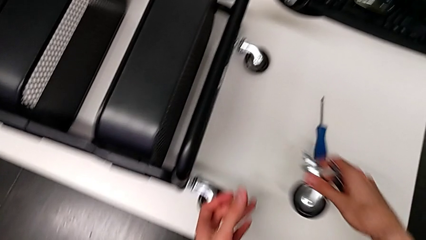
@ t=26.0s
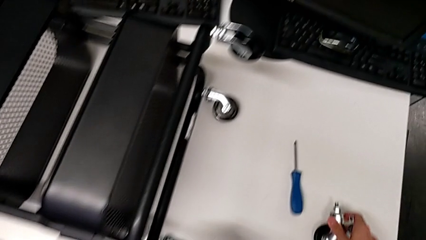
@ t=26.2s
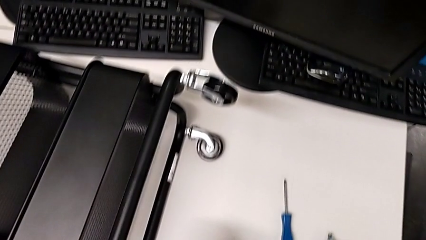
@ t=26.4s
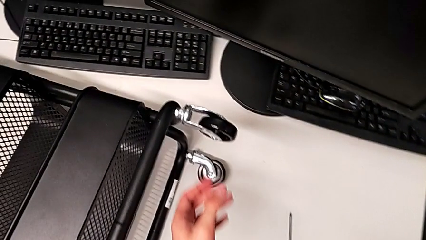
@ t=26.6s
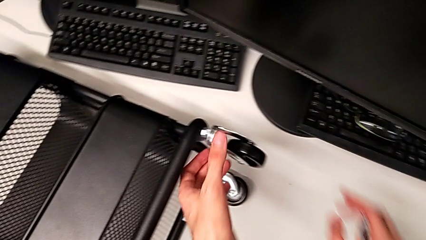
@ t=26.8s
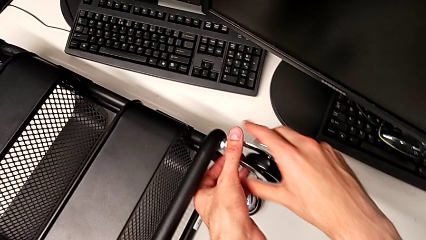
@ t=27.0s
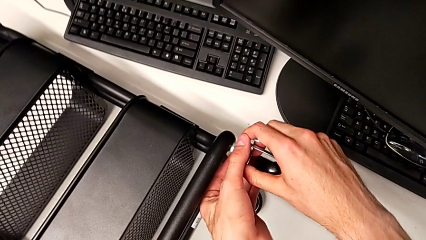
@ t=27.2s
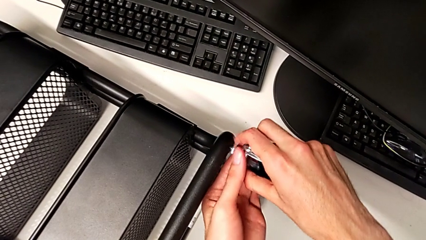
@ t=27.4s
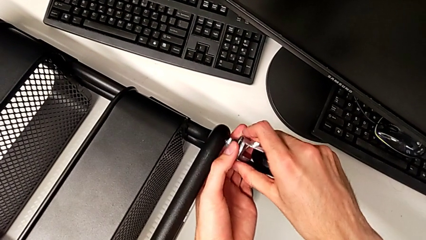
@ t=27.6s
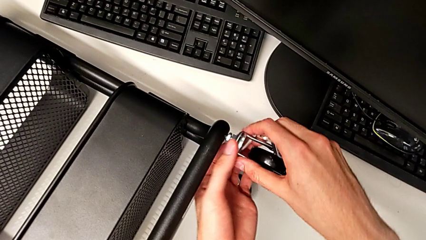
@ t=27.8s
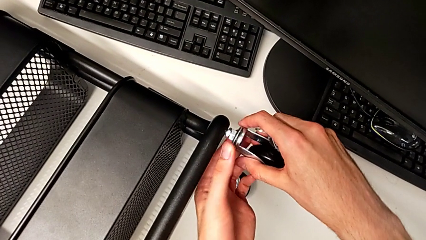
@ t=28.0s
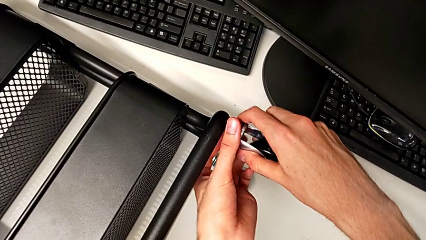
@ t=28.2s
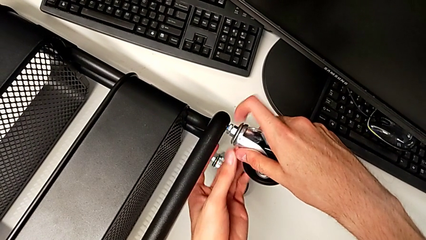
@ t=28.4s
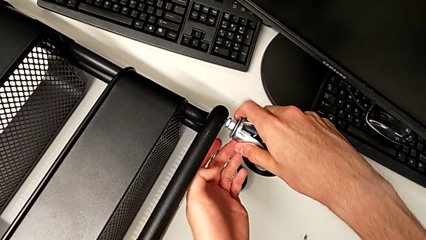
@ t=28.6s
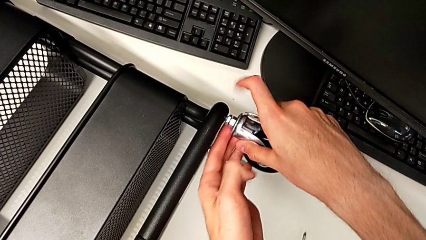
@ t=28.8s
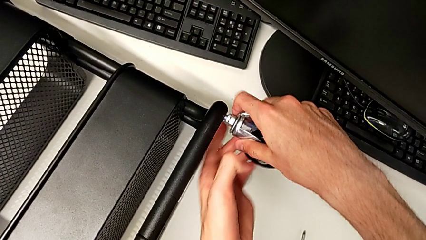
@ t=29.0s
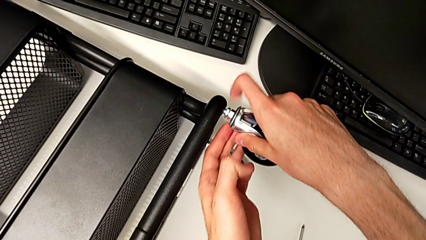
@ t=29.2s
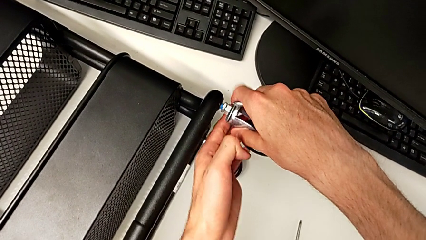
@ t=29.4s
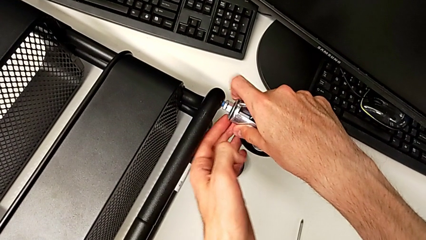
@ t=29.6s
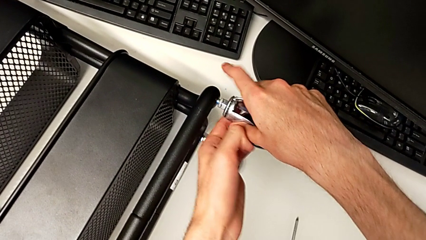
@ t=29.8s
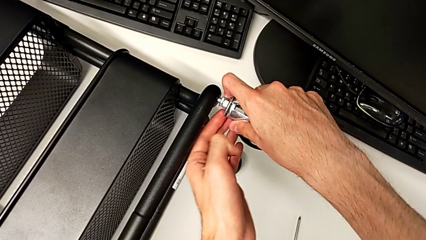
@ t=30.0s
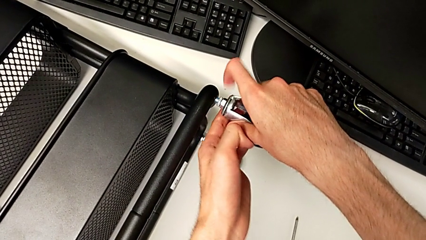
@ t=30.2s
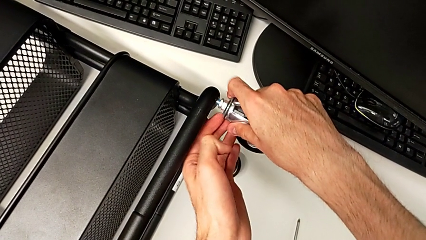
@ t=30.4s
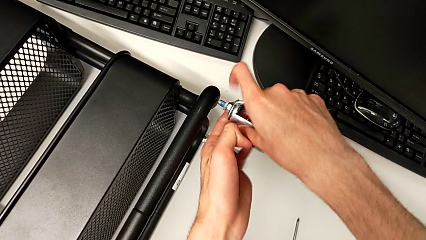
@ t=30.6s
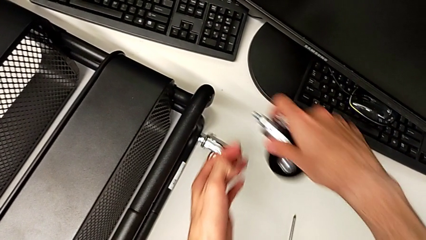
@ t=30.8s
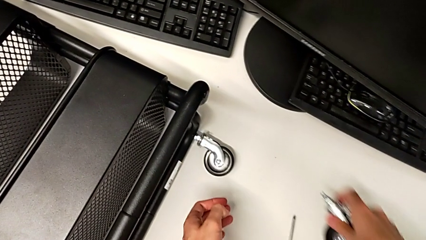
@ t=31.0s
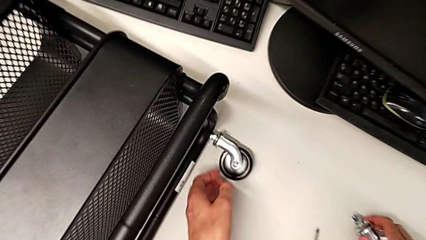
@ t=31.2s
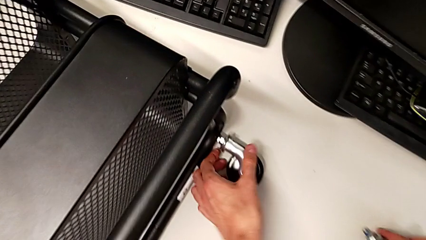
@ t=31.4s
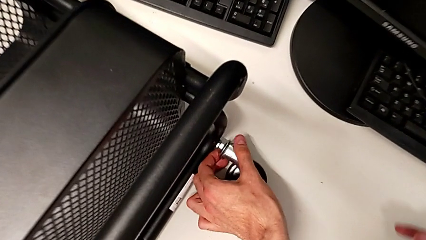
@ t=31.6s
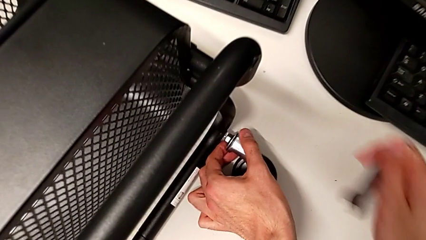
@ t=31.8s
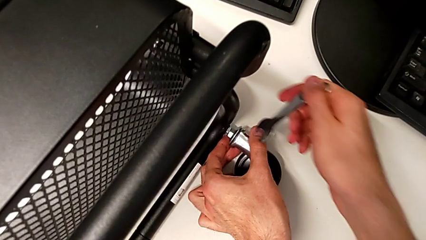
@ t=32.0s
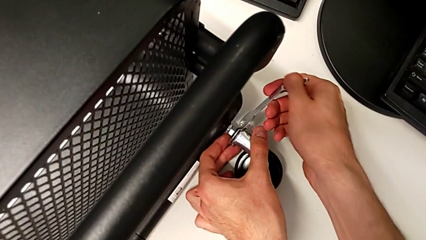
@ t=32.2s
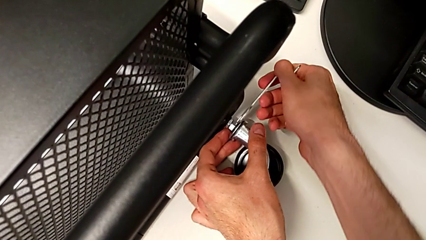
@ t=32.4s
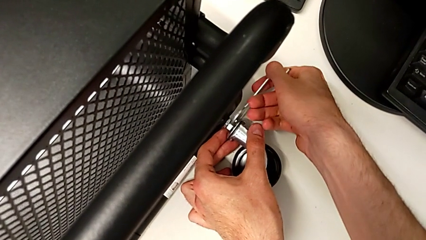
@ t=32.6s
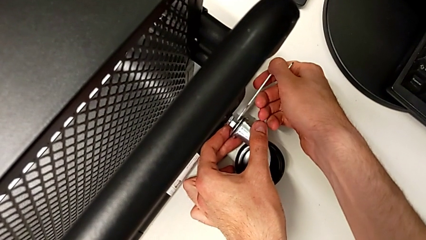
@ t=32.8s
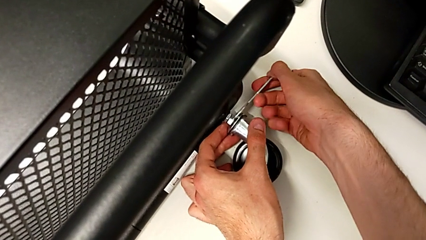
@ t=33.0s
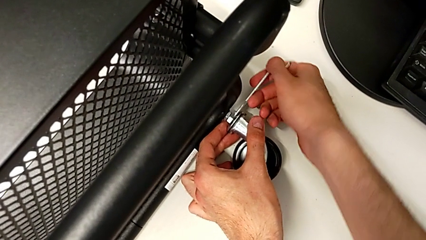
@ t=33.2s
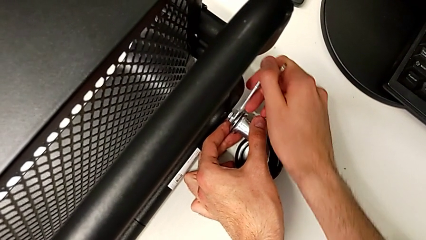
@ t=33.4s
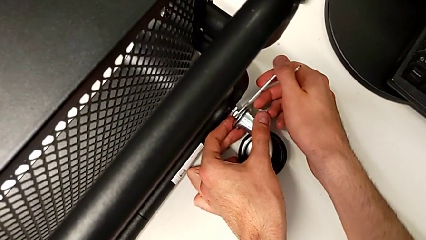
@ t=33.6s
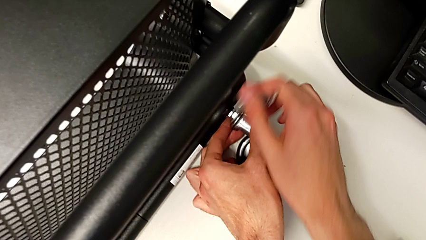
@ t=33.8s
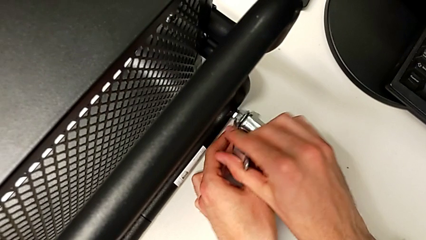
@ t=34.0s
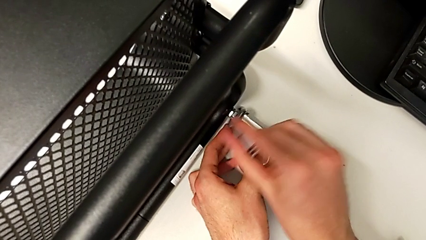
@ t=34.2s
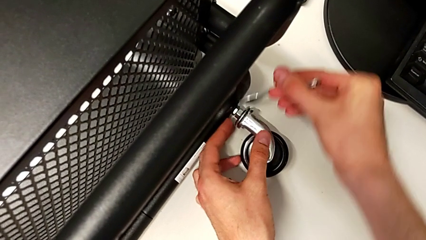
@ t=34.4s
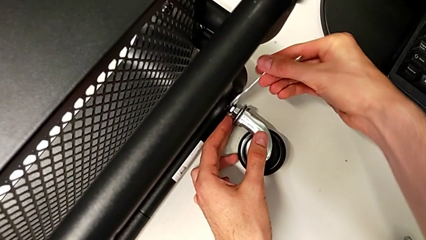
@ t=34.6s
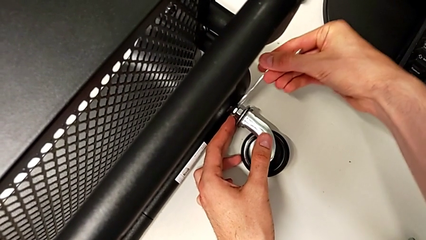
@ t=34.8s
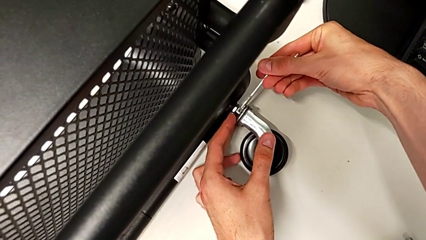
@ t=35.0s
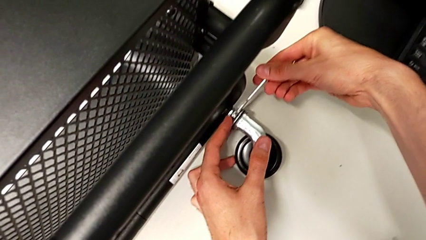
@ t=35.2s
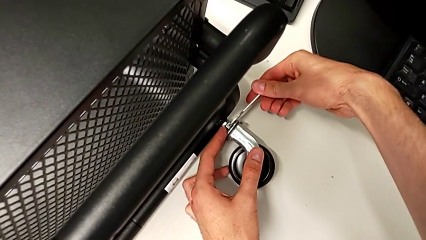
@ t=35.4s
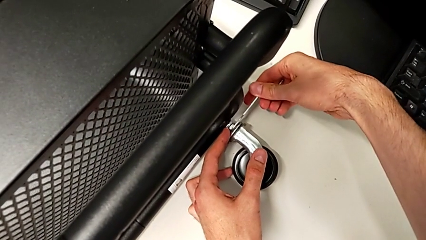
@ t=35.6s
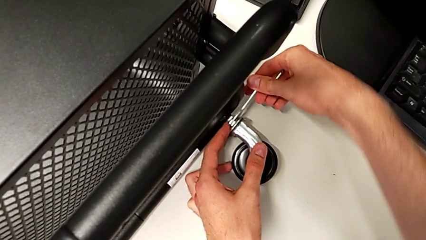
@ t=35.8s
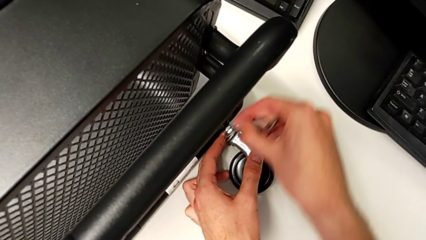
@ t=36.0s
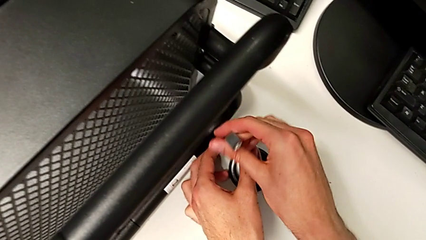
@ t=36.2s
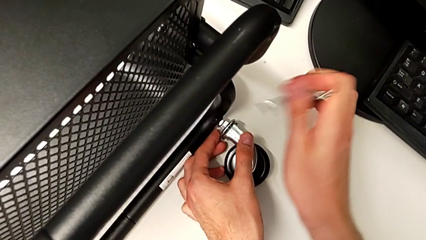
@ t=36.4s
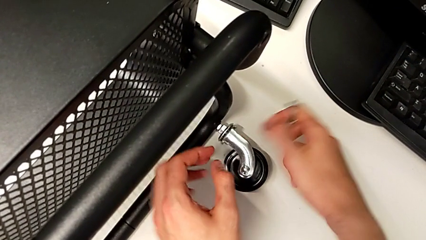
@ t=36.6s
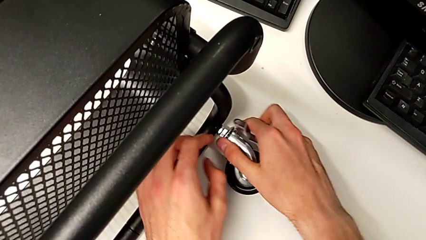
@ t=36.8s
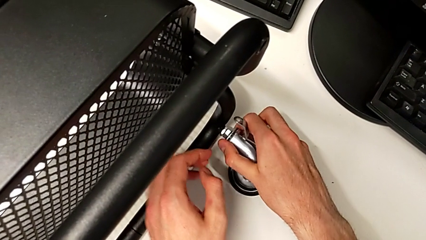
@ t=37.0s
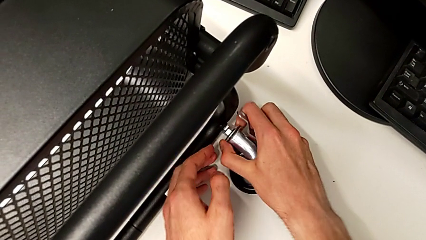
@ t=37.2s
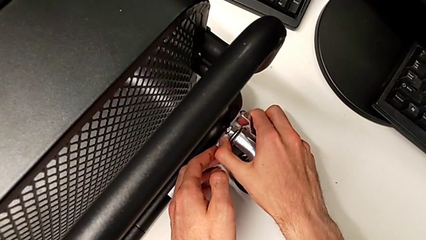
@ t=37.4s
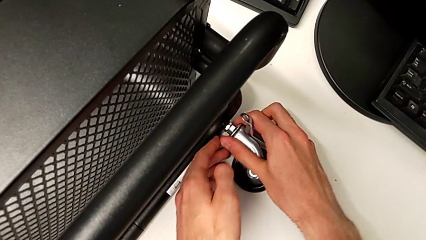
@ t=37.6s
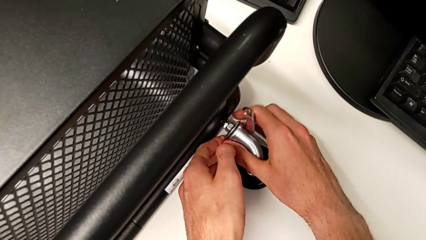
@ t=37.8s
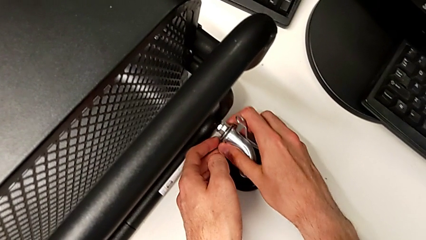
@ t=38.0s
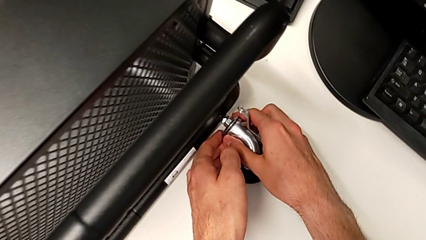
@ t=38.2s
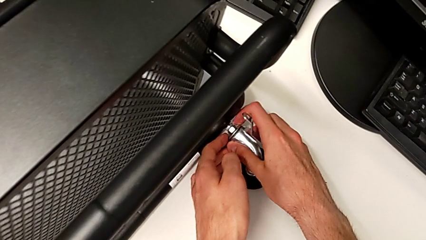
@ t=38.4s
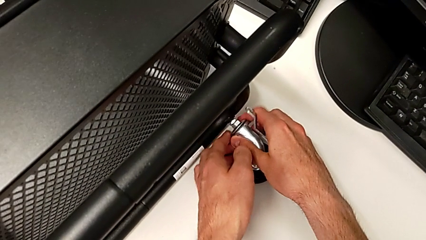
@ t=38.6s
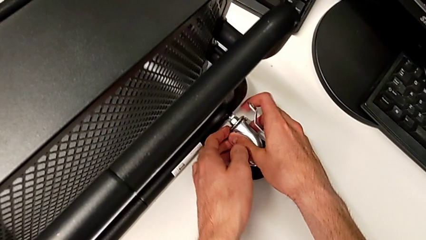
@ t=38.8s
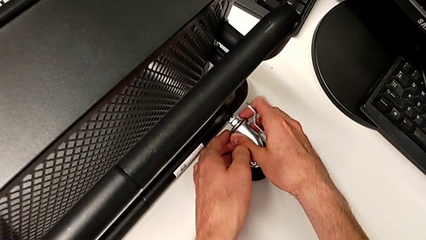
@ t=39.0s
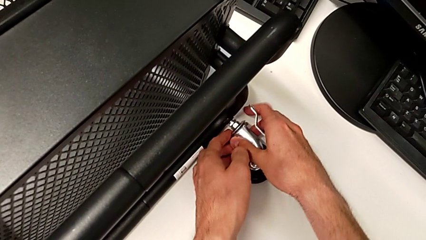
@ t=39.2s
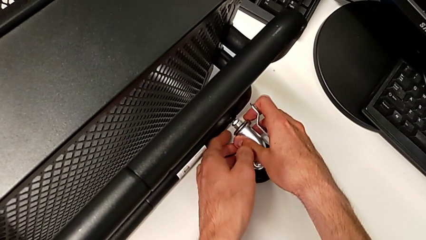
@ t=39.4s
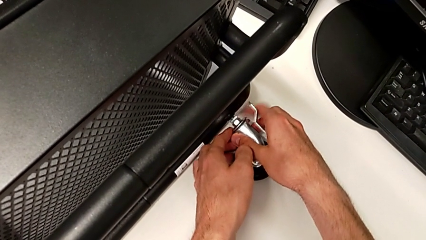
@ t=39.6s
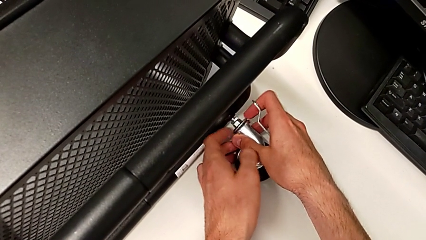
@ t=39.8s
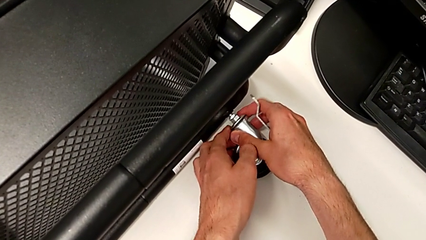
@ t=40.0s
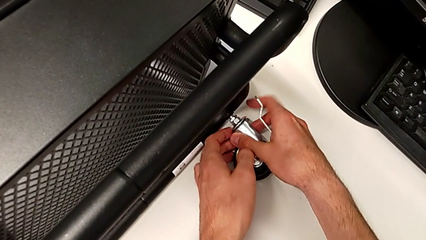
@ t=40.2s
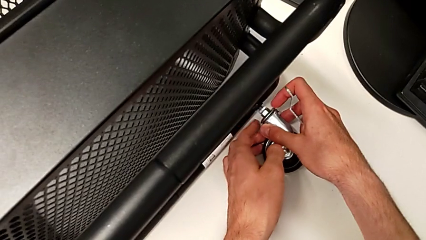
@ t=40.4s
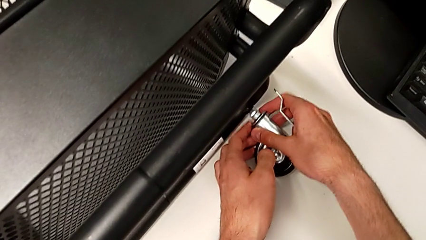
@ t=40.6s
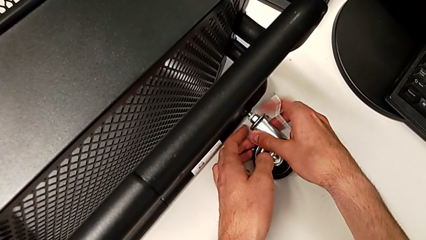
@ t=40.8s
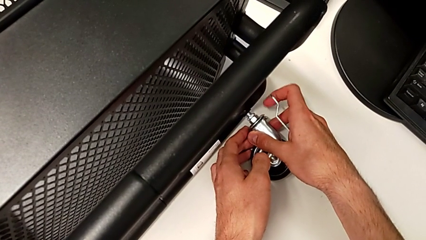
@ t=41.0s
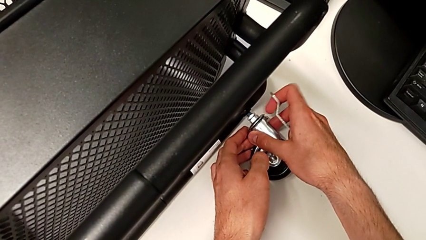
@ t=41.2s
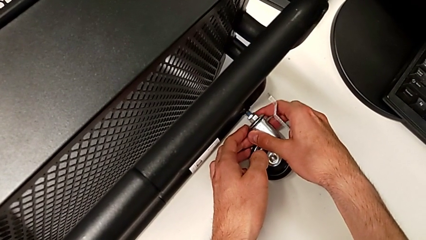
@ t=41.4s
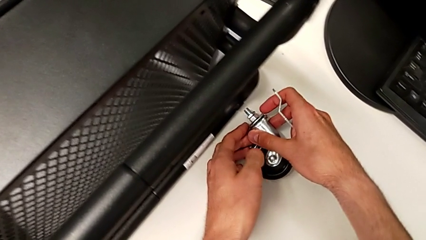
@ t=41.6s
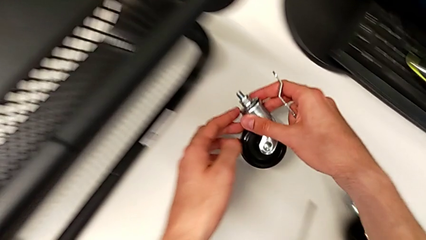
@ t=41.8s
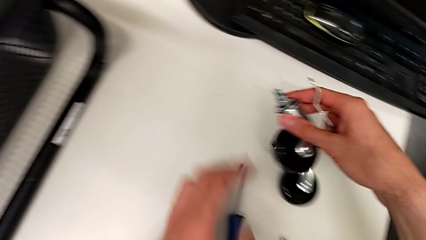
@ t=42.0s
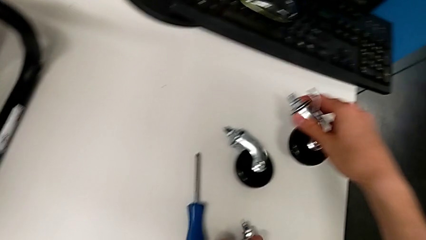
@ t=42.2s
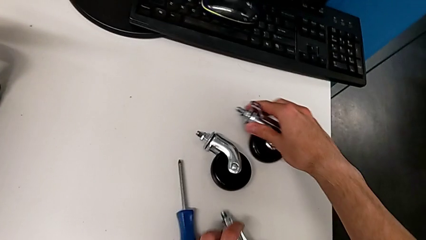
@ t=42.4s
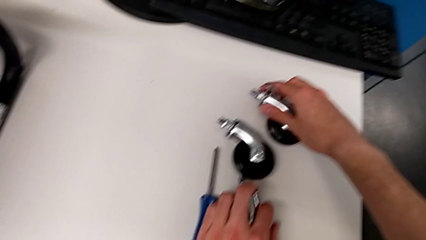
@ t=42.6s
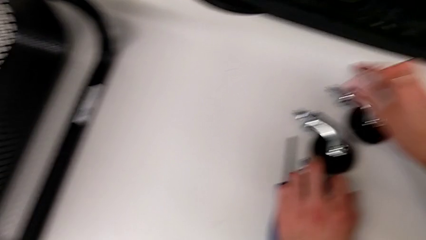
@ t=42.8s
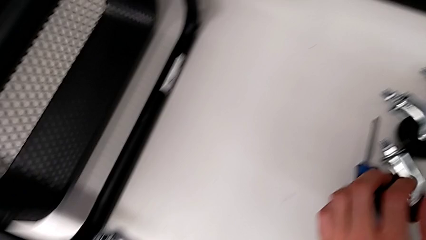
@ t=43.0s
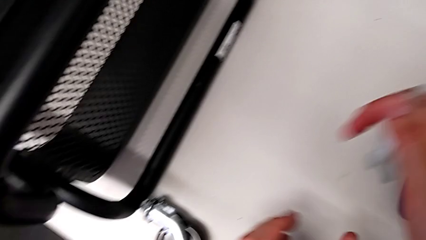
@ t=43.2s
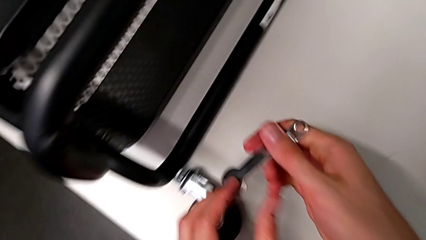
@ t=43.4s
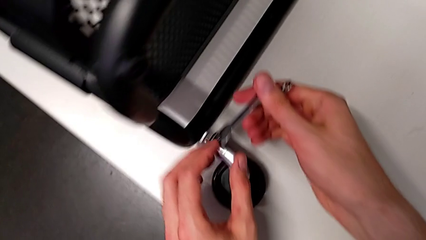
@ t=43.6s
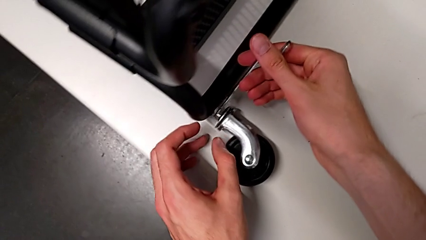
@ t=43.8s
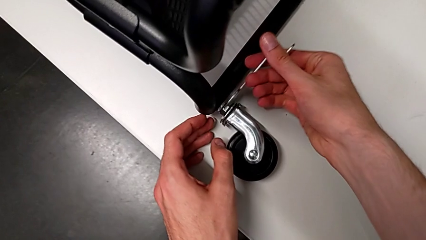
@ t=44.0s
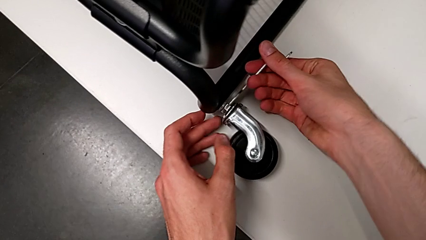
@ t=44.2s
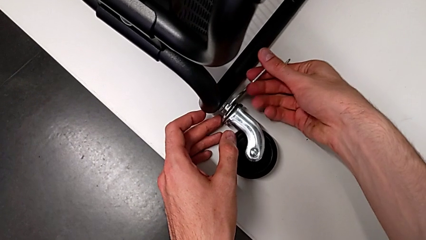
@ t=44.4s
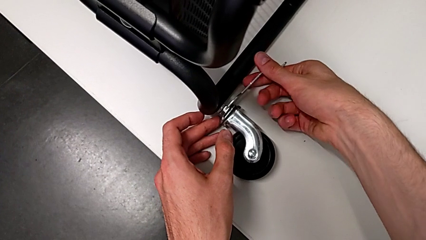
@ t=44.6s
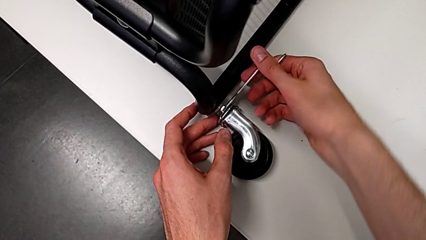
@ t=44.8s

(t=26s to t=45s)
The camera wearer is disassembling the first wheel of the furniture. They place the first wheel, unscrew the second wheel, disassemble it, place it with the right hand, grab the third wheel with the left hand, insert the hexagonal wrench, unscrew the third wheel, withdraw the hexagonal wrench, unscrew the third wheel, disassemble it, place it and insert the hexagonal wrench.
